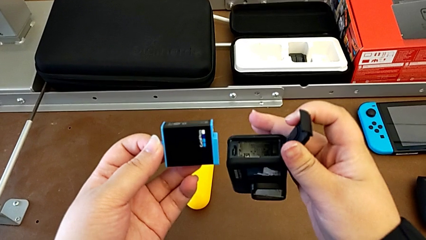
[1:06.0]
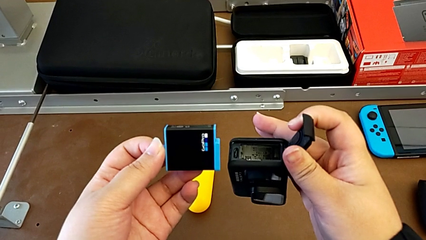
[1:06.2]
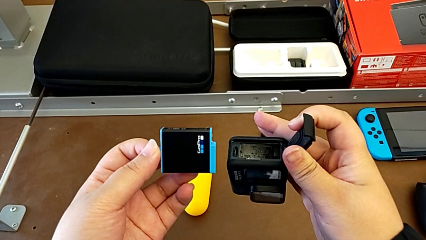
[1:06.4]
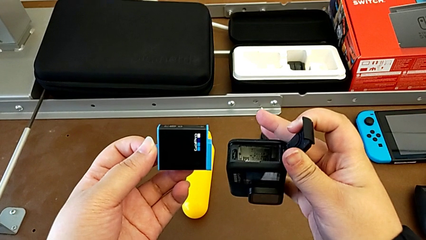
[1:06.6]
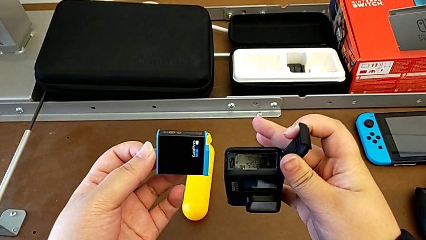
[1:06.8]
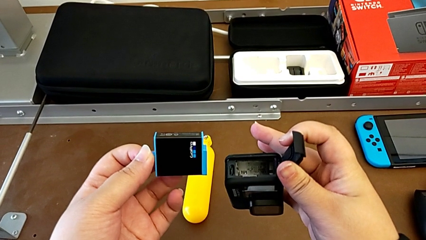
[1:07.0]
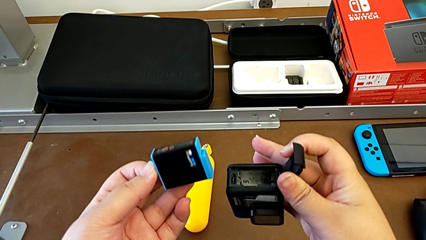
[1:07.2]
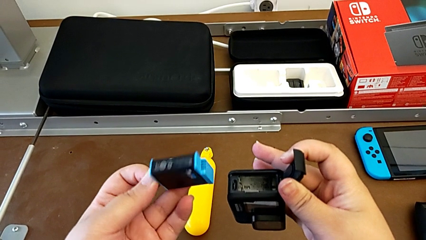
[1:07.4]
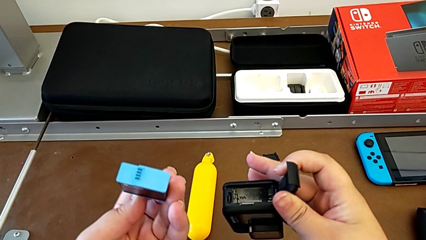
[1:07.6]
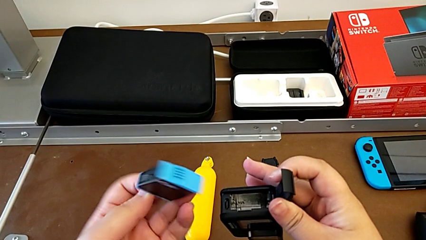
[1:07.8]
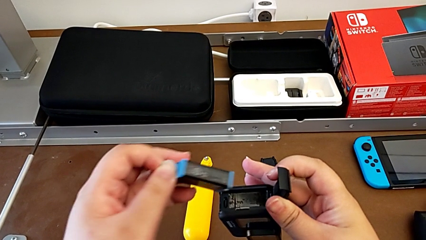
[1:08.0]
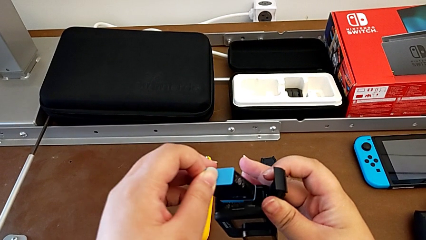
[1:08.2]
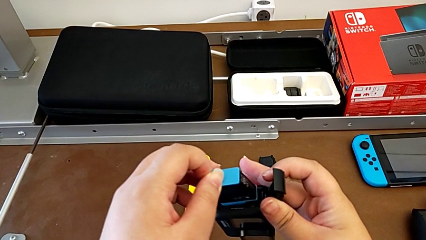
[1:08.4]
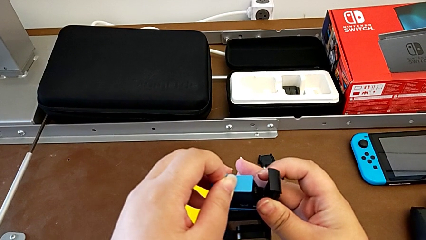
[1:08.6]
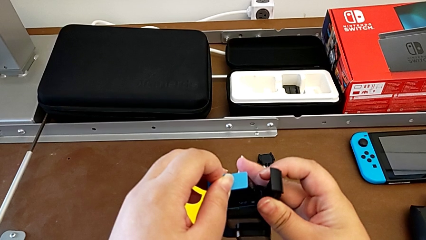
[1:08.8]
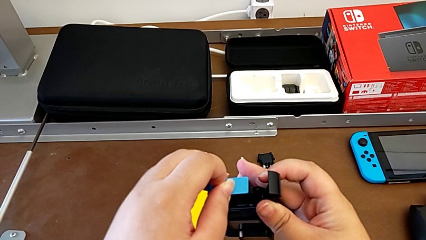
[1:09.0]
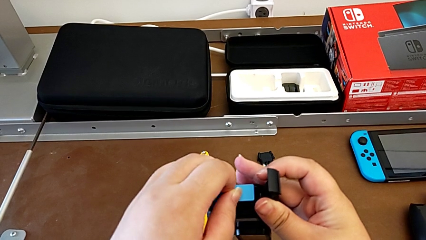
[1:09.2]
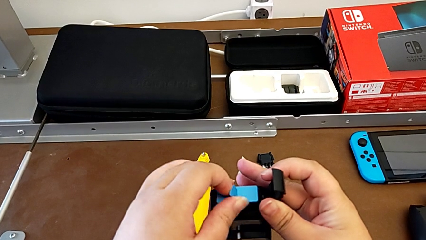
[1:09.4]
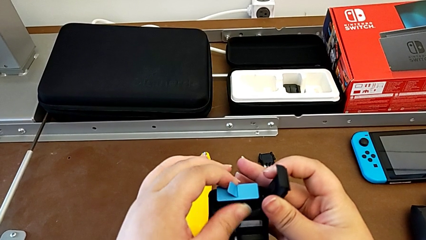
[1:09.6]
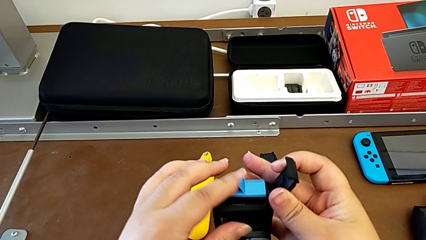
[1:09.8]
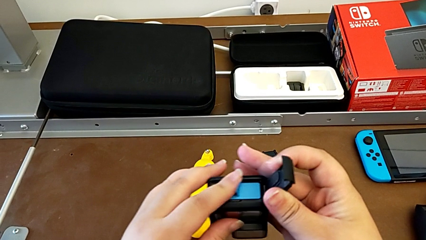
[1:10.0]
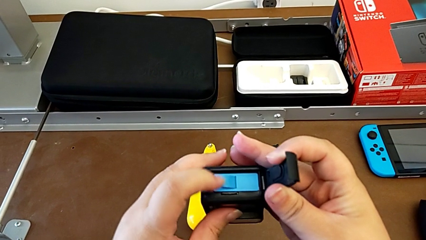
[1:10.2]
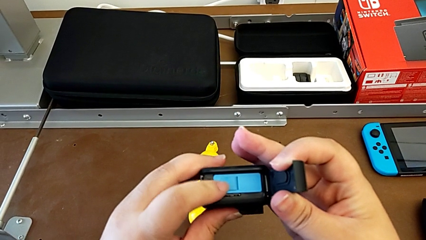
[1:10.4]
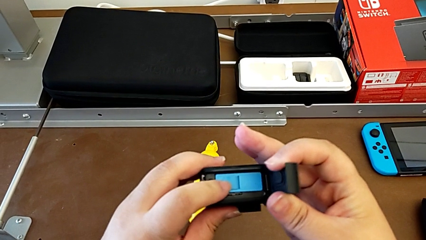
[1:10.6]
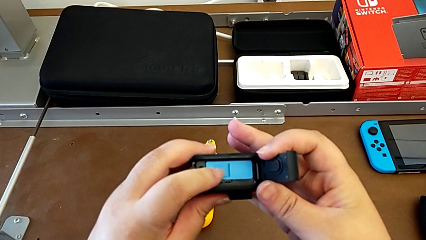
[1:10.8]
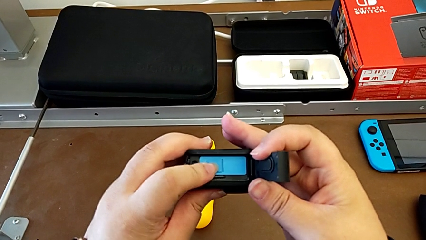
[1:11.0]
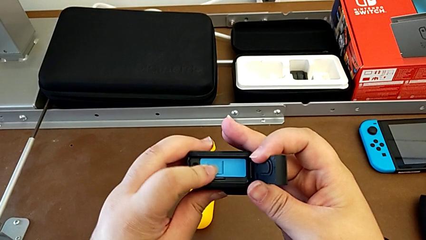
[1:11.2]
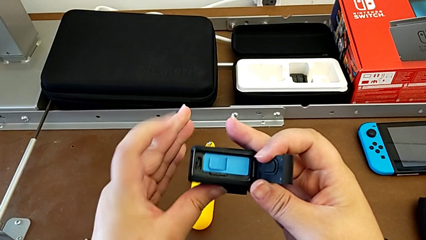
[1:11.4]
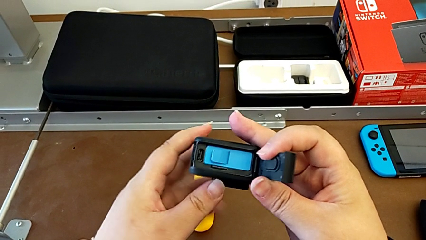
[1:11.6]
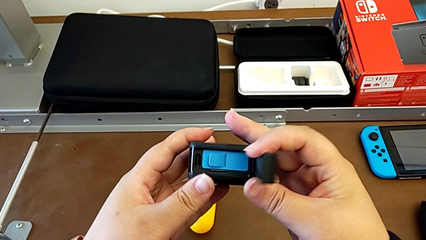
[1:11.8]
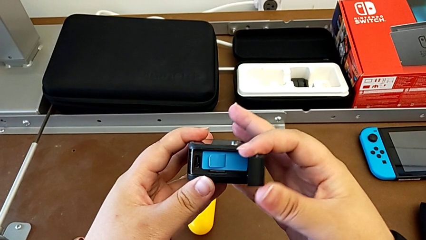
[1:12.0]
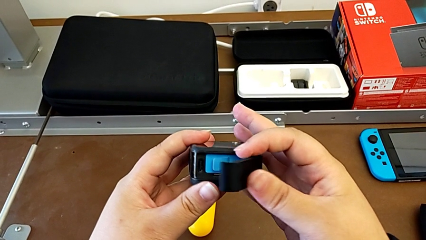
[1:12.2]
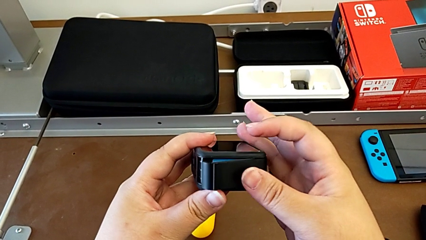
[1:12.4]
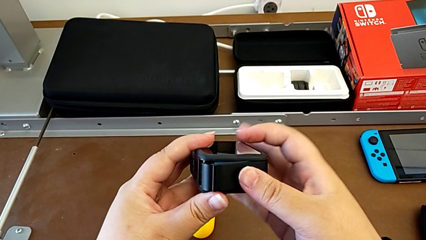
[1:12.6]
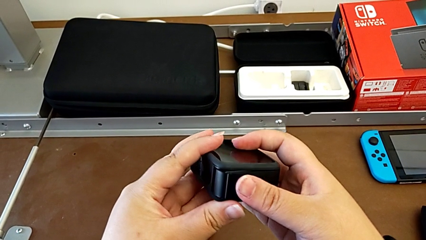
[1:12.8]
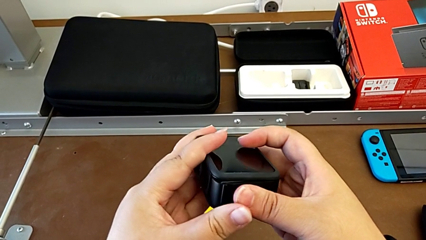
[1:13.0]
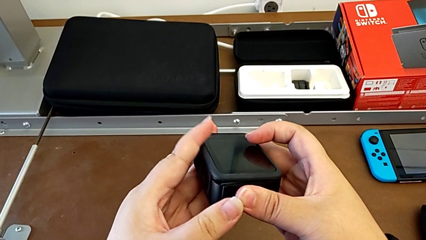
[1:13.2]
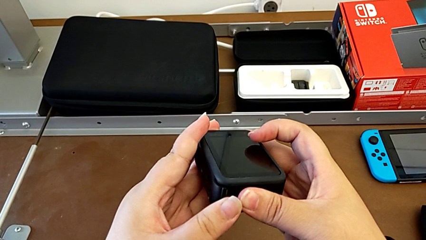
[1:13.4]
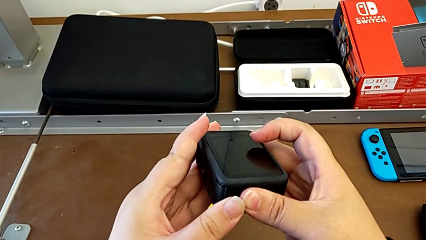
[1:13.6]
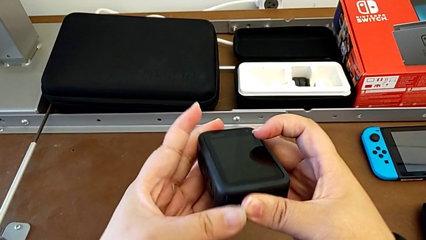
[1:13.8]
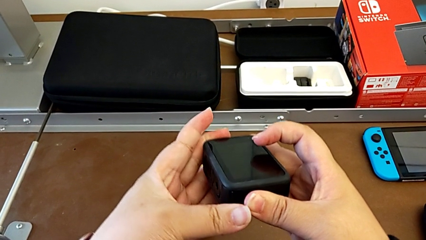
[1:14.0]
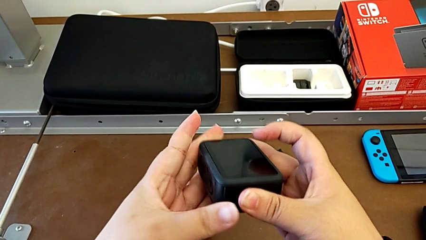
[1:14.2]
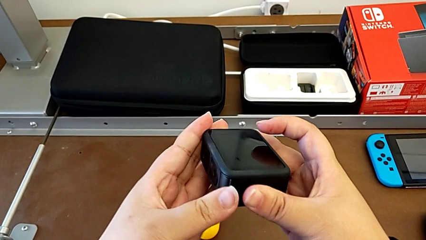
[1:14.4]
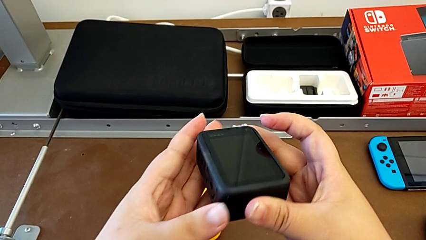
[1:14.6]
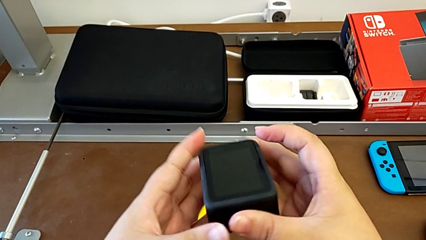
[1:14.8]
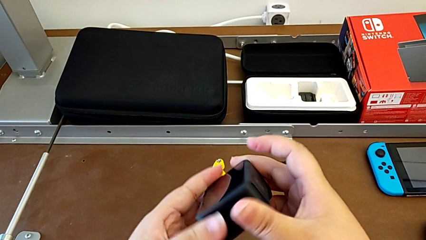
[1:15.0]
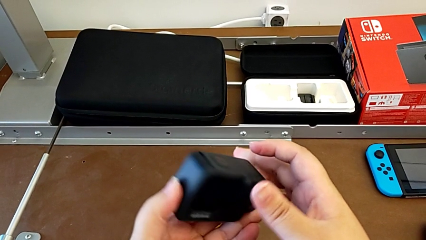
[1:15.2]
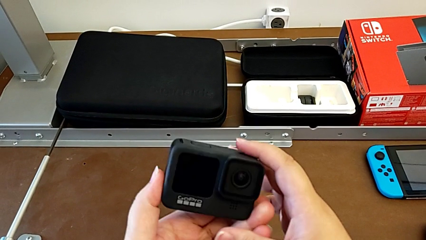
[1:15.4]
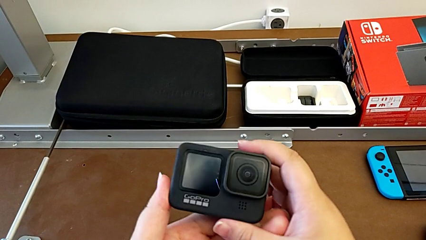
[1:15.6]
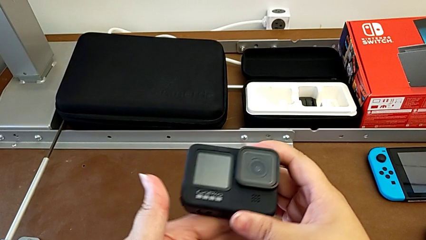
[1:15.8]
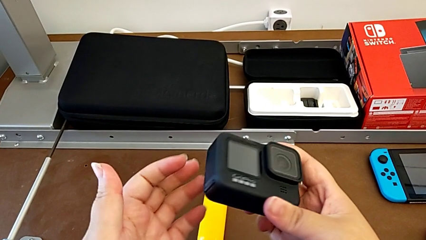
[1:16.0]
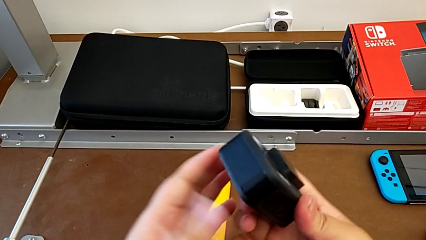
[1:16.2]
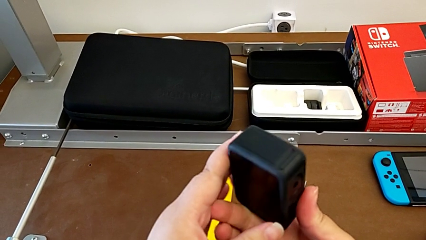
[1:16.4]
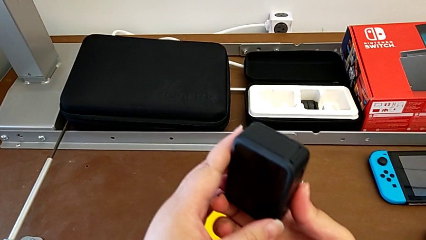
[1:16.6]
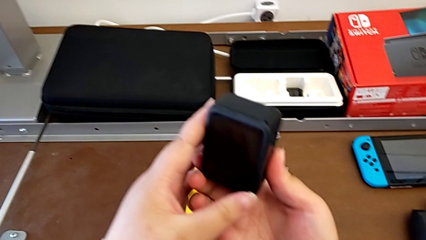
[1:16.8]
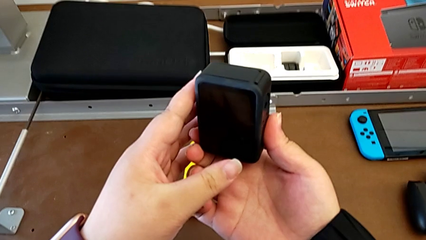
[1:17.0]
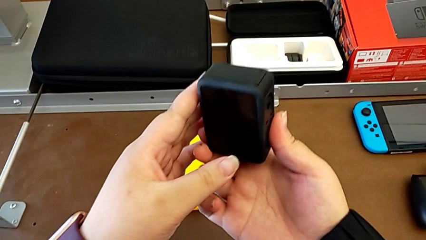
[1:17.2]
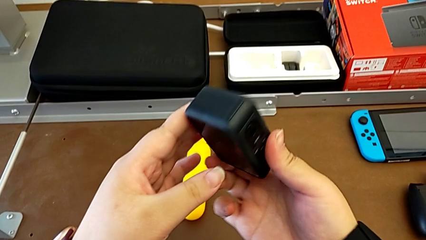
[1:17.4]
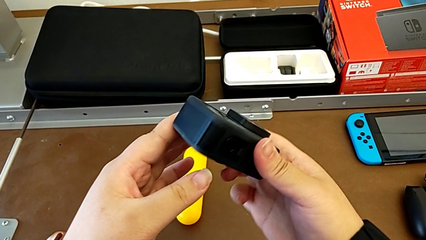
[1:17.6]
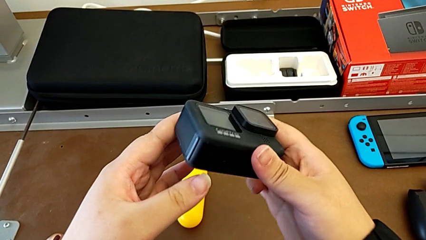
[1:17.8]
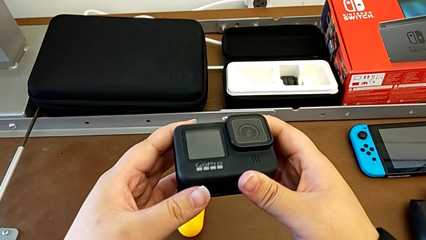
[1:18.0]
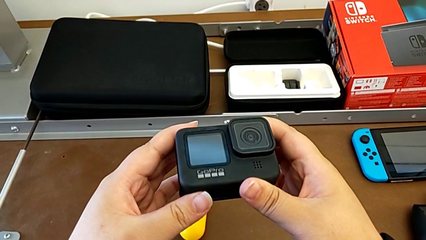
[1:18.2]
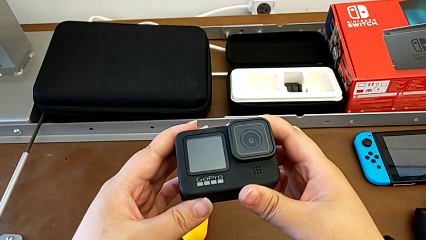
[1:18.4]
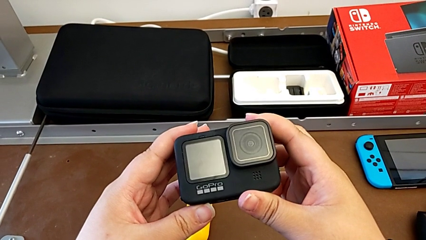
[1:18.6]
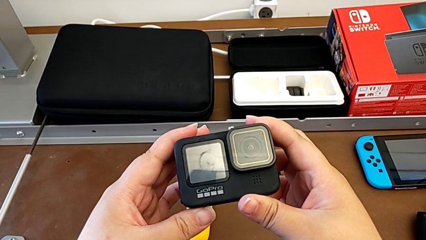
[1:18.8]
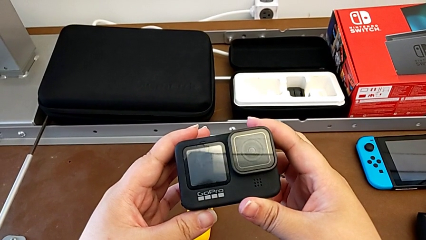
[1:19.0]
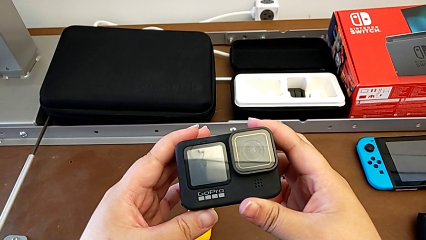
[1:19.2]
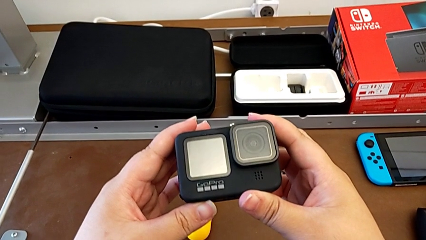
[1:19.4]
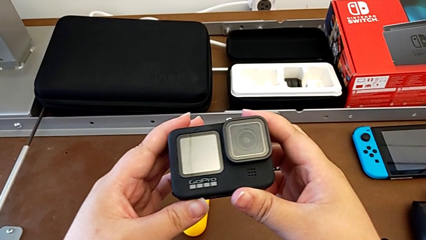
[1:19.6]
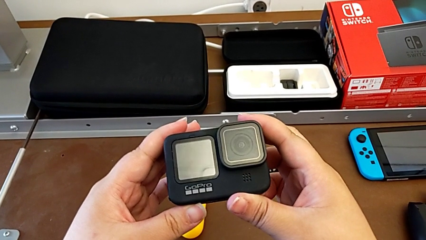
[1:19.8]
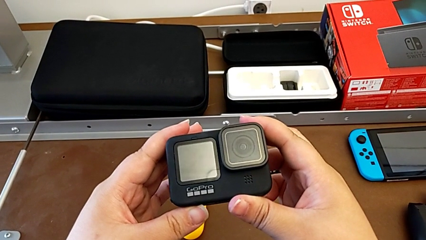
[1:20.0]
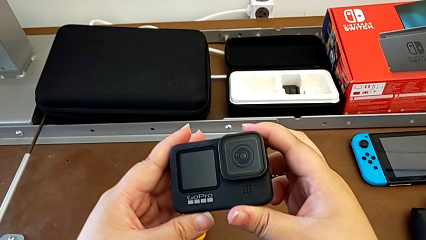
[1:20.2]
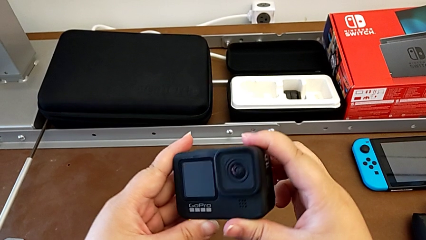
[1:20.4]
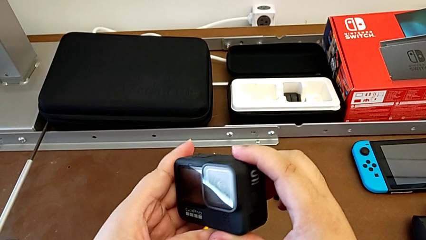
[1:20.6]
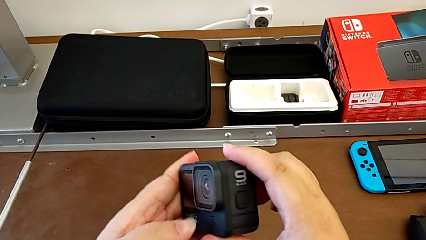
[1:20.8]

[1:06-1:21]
The camera wearer is changing the battery for the GoPro. They keep placing the battery, close the battery door, inspect the GoPro and hold it.

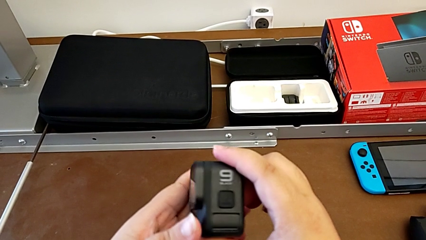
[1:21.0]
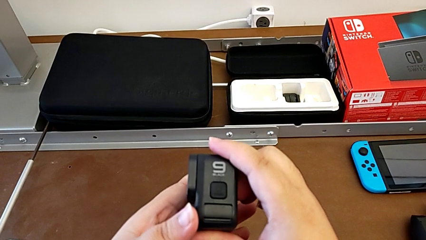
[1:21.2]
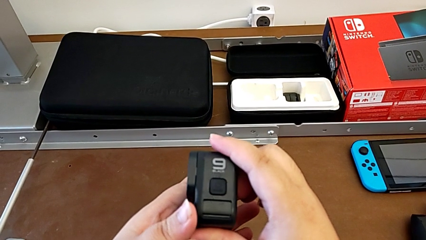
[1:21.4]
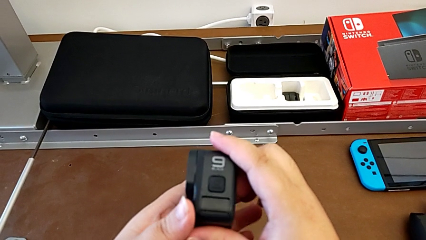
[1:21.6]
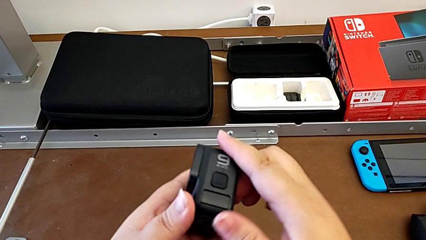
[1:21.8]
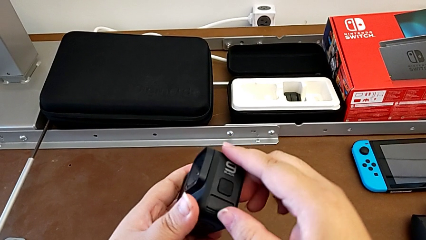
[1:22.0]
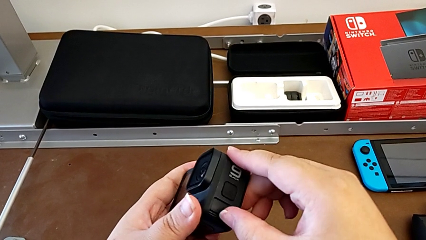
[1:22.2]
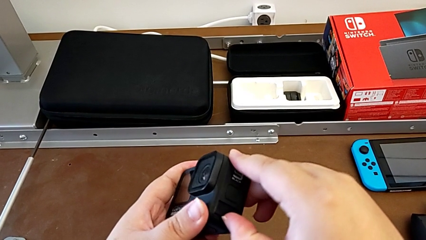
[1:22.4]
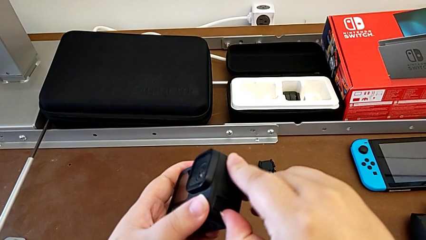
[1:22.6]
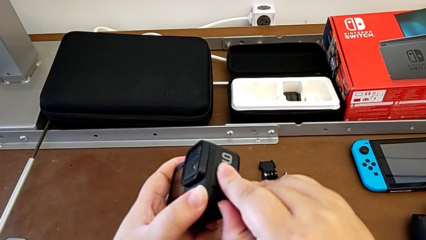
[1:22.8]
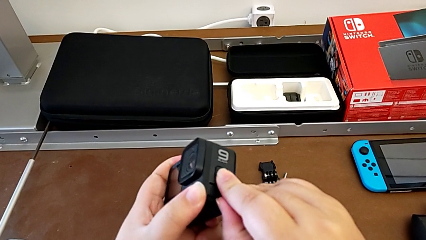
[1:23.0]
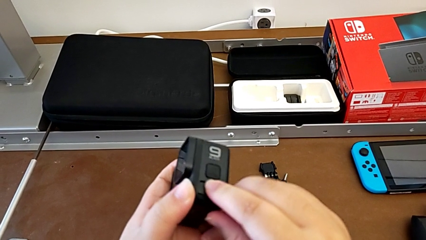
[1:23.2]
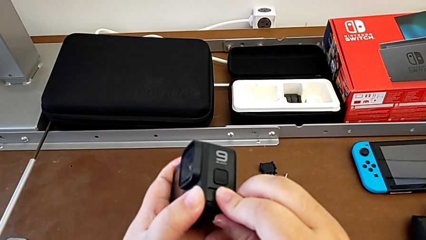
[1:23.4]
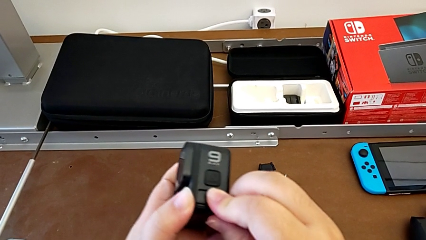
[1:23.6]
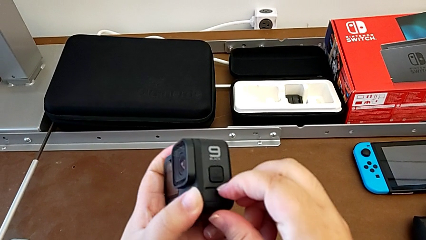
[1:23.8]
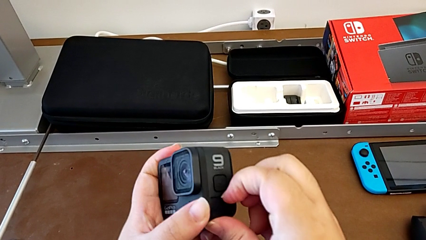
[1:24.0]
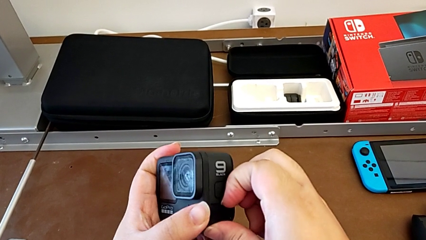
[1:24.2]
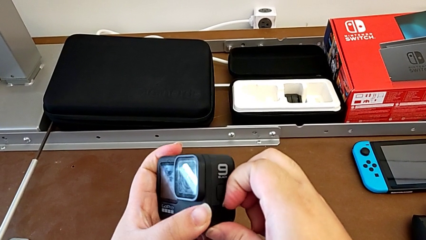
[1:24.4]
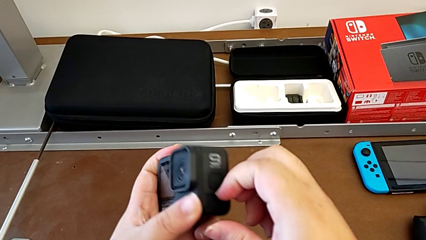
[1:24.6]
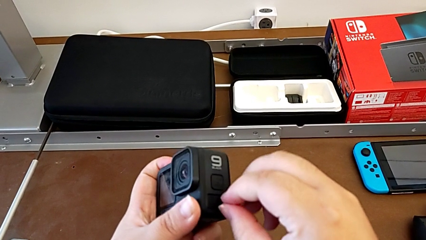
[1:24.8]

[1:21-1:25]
The camera wearer is removing the SD card. They begin to inspect the GoPro.
